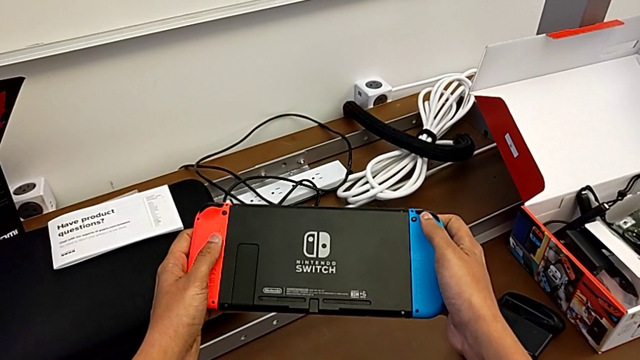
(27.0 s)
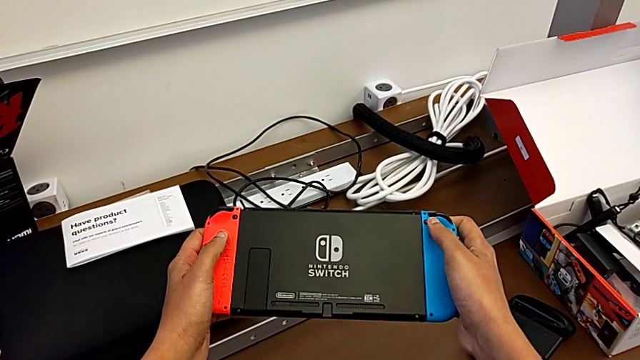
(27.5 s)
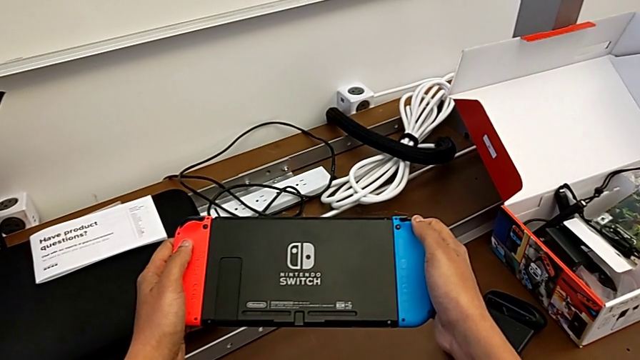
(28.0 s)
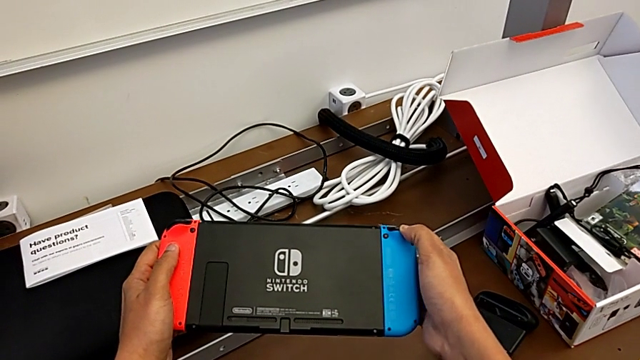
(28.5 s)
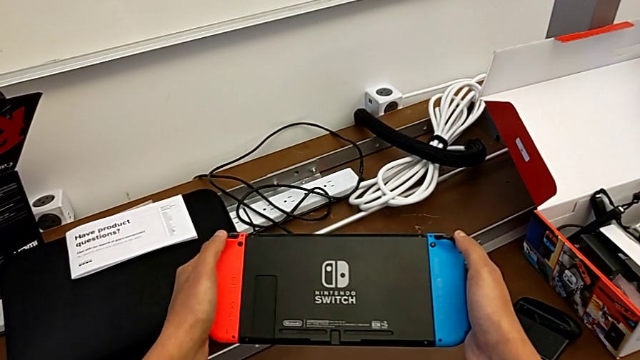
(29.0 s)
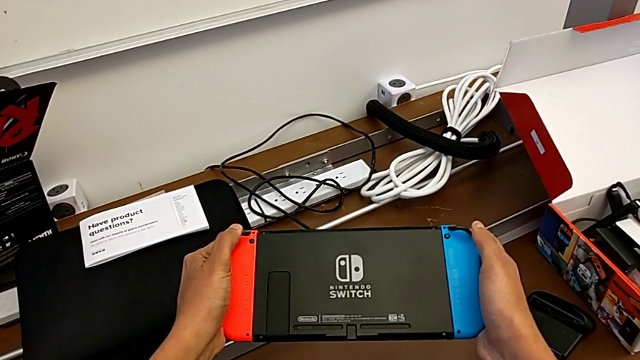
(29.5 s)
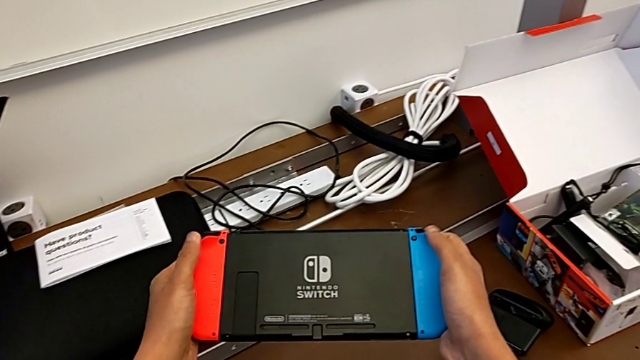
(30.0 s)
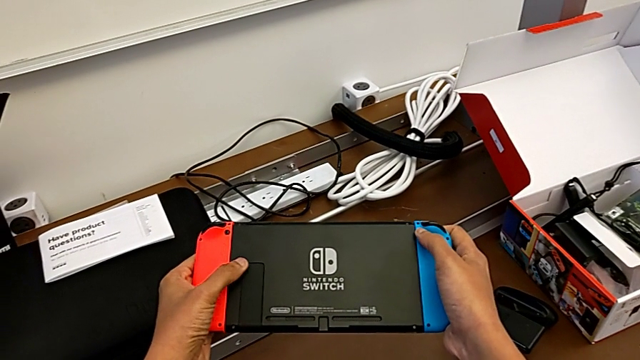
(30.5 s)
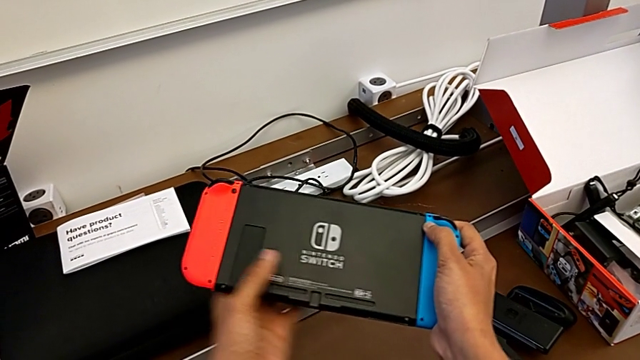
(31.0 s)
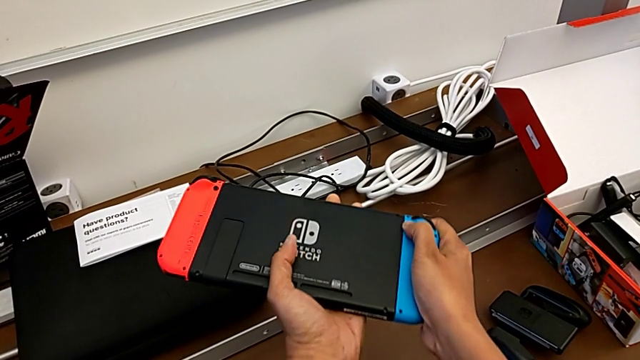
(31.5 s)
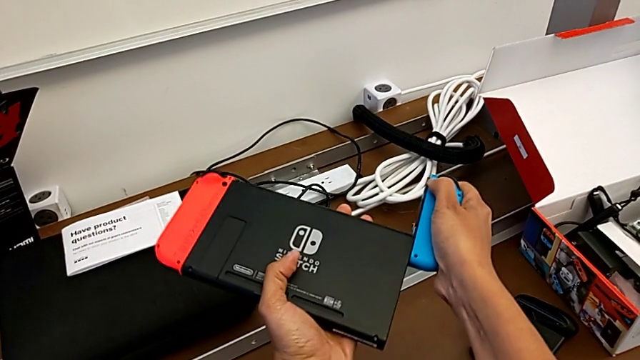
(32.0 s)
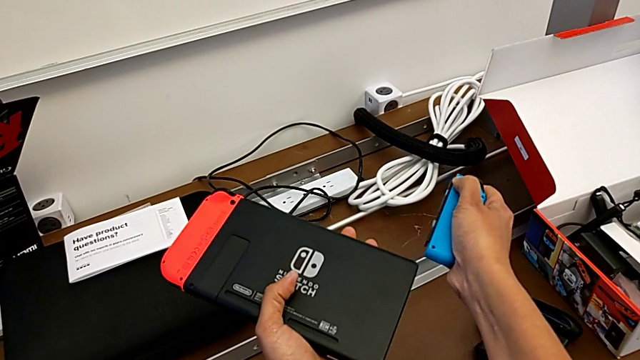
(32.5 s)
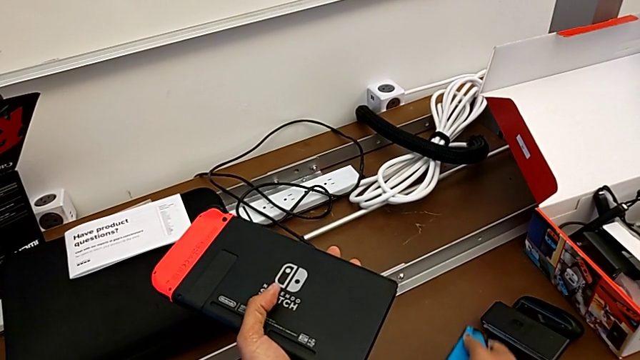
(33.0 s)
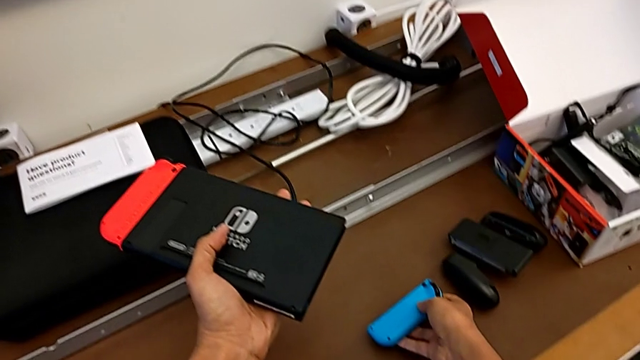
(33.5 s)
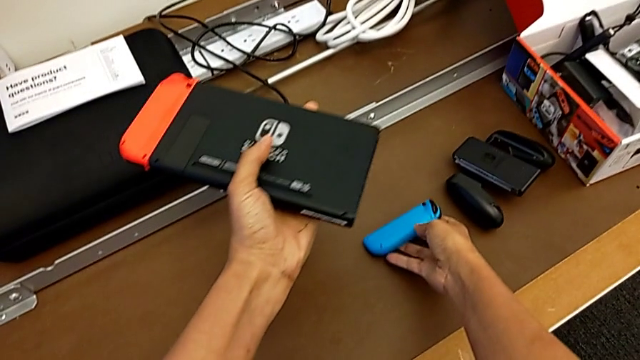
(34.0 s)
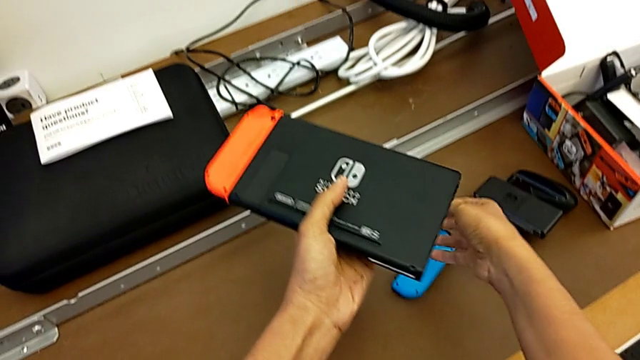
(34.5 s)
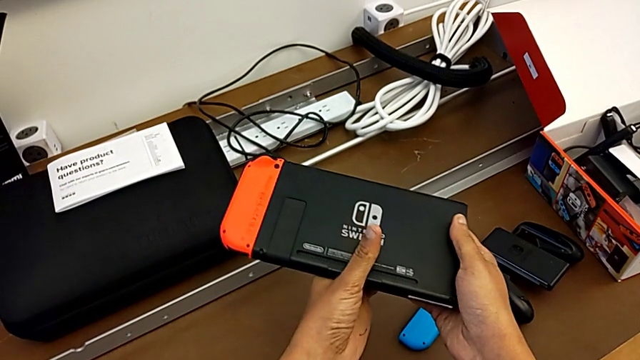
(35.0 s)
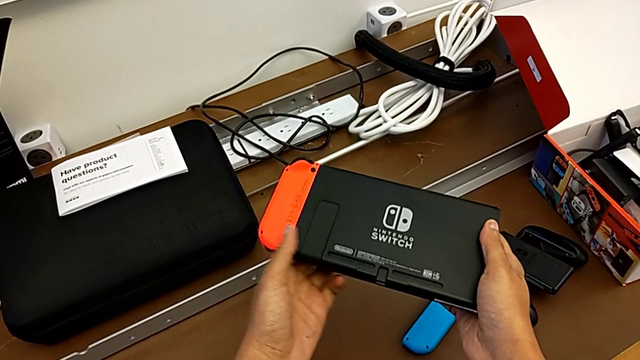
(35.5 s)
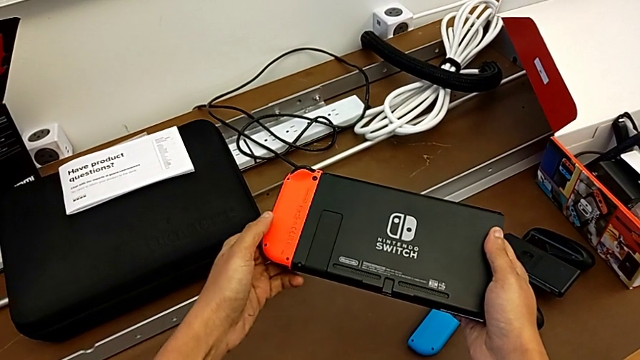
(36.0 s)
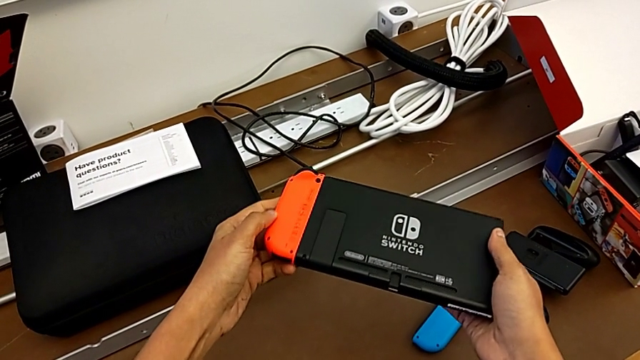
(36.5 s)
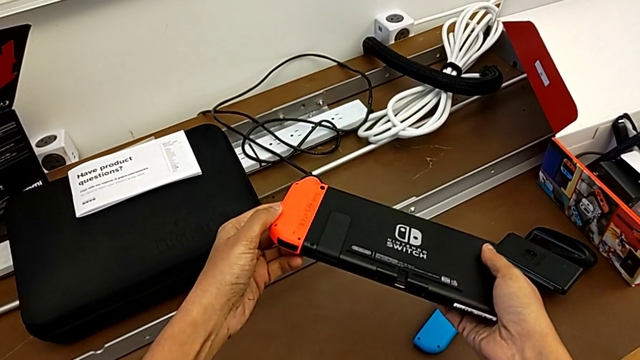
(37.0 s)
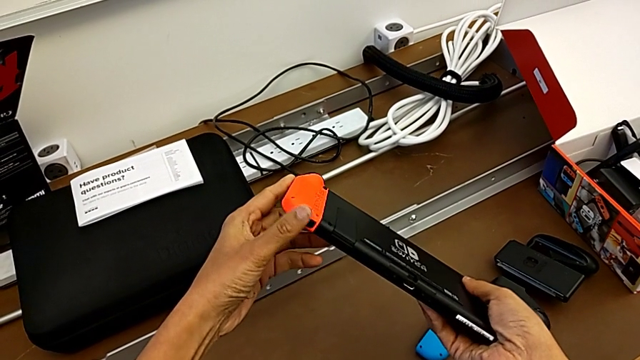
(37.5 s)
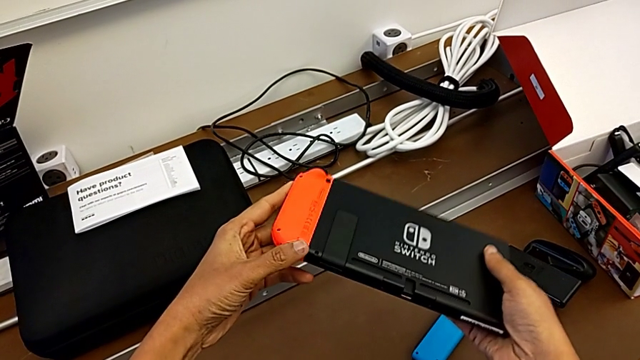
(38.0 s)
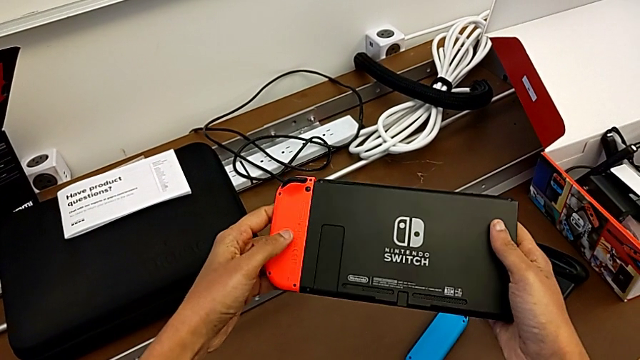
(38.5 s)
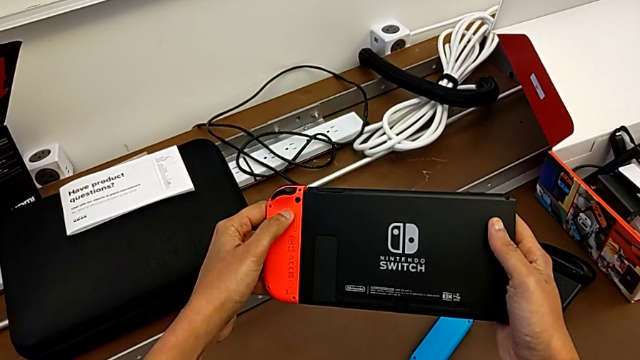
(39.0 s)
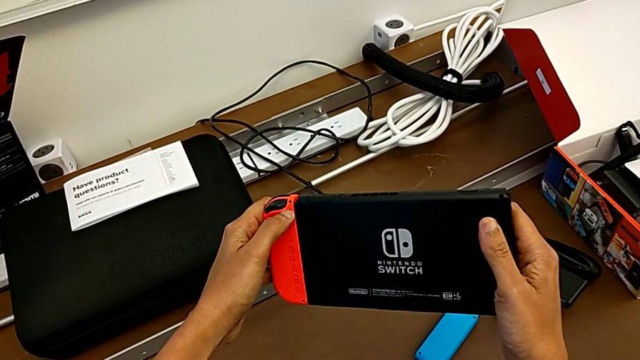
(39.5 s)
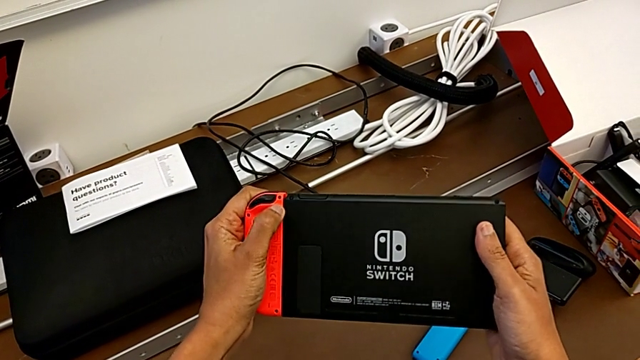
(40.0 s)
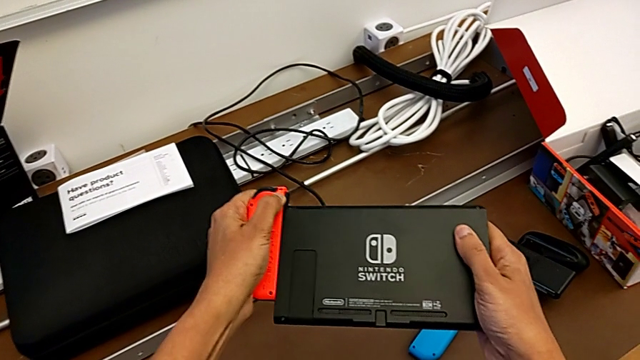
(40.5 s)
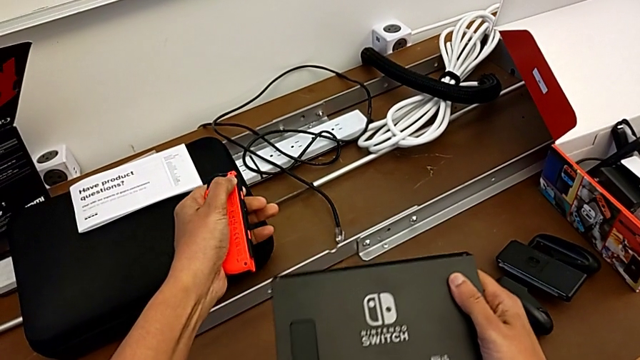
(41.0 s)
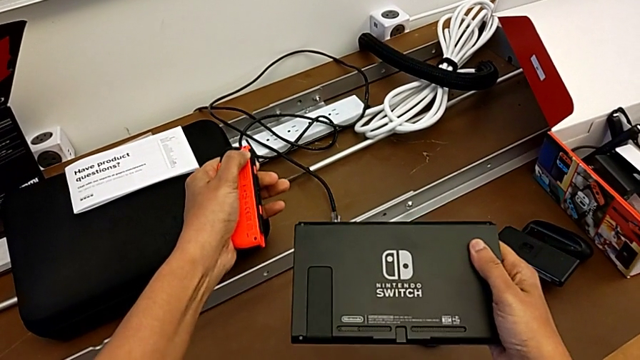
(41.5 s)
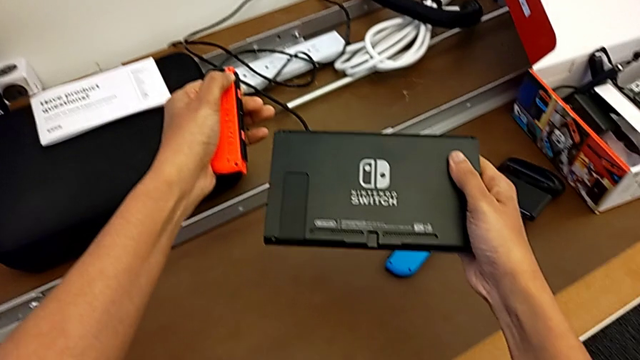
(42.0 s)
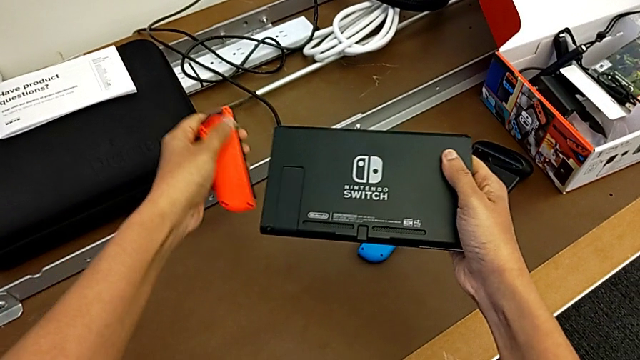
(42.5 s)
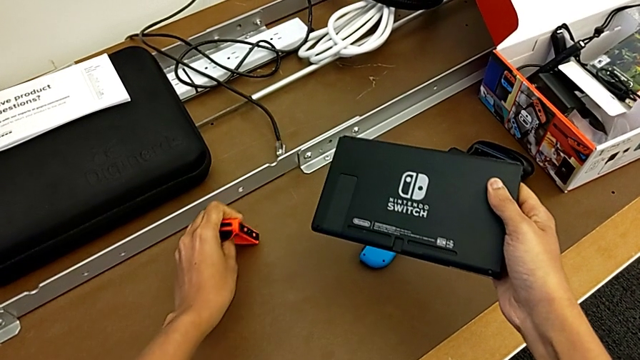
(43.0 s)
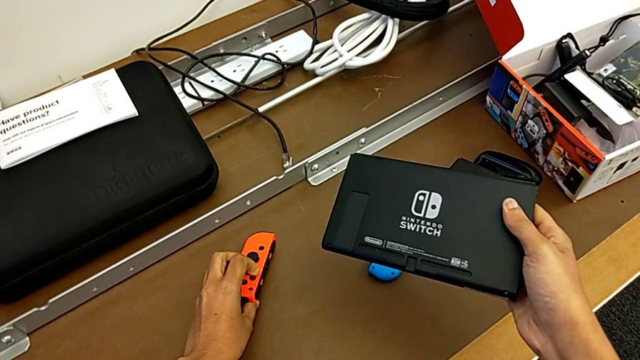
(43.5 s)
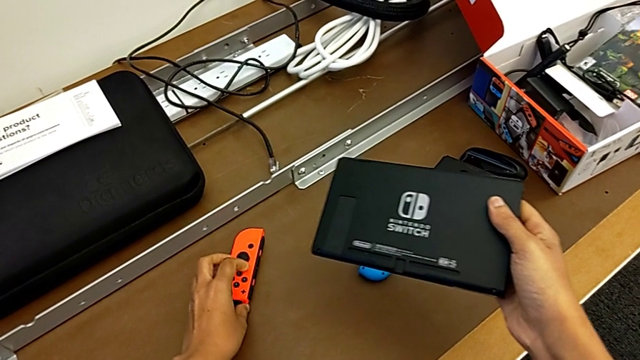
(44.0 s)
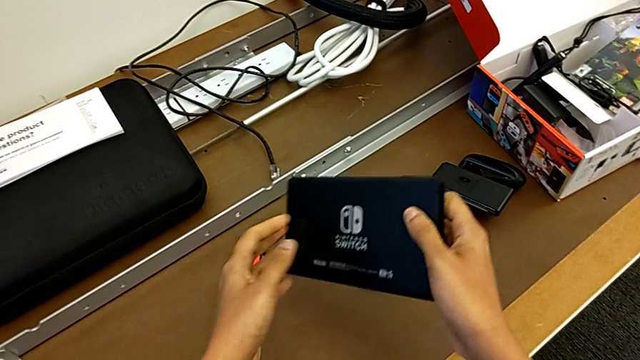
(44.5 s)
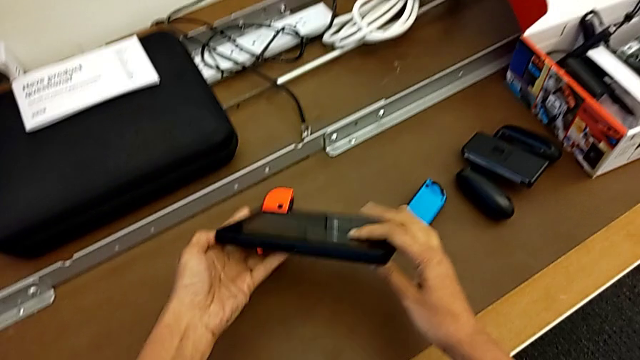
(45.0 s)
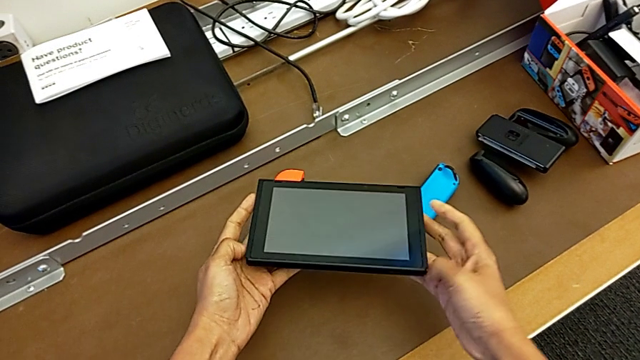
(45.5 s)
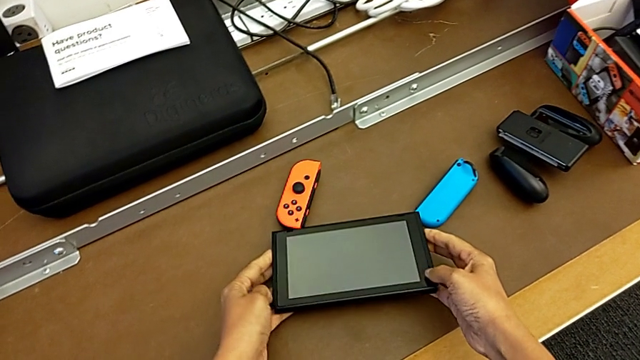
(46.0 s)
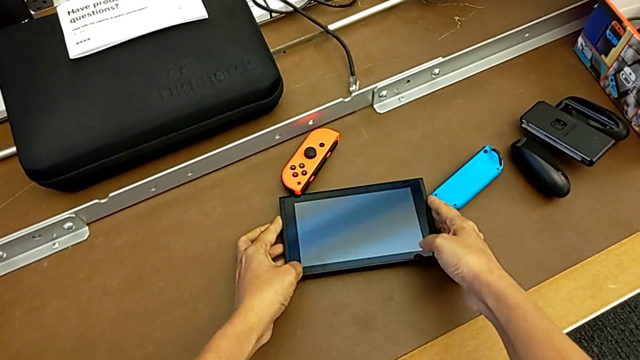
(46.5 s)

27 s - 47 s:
The camera wearer is removing the blue and red joy-con controllers of the Nintendo Switch. They press the blue Joy-Con controller, withdraw the blue Joy-Con controller, place the blue Joy-Con controller, inspect the Nintendo Switch, press the red Joy-Con controller, withdraw the red Joy-Con controller, place the red Joy-Con controller, flip the Nintendo Switch and place the Nintendo Switch.

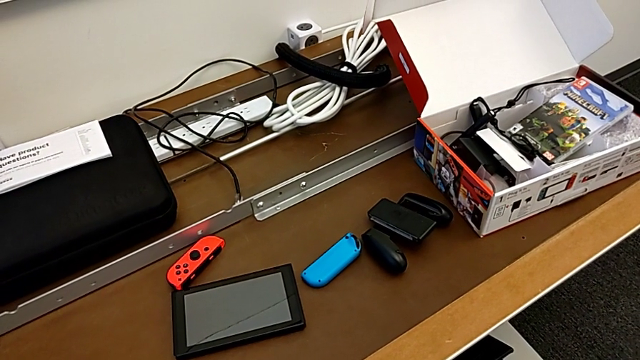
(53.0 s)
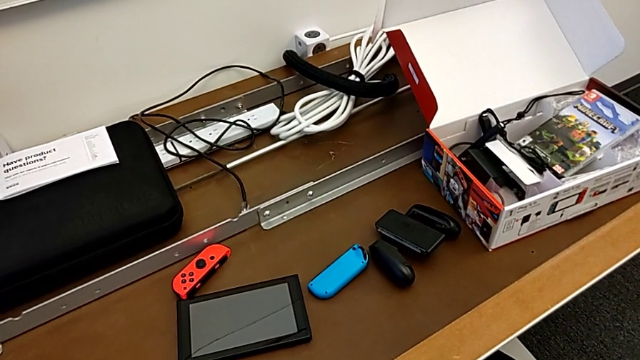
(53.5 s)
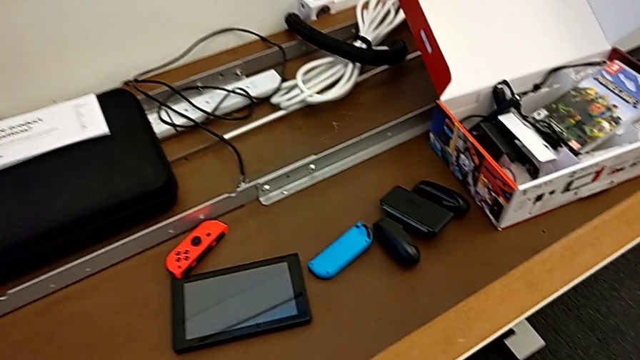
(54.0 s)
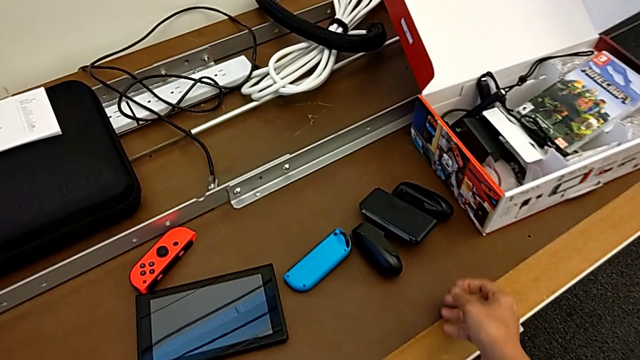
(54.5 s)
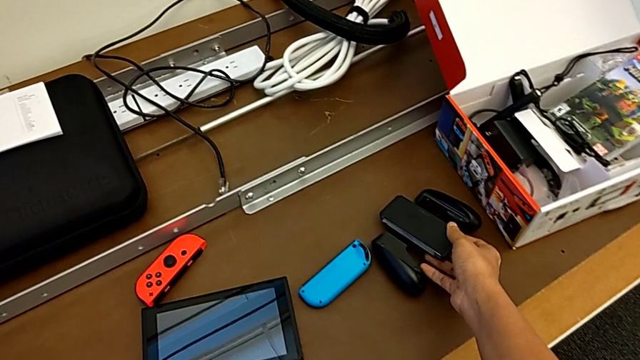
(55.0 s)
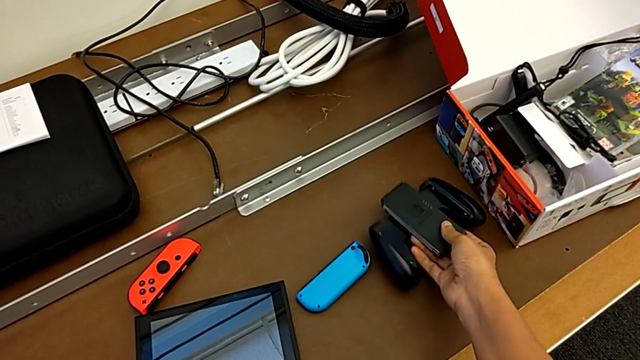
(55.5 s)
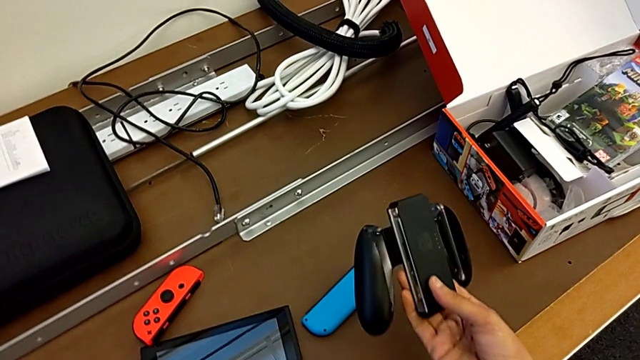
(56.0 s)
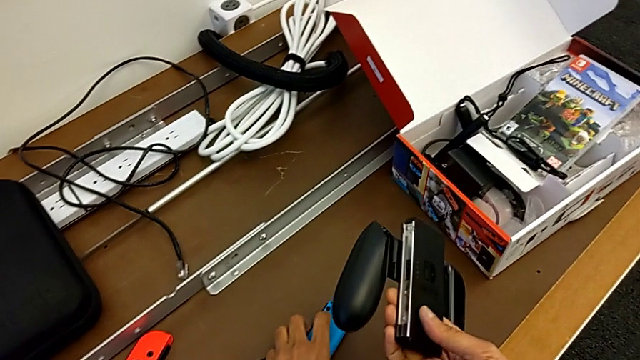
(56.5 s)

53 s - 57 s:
The camera wearer is installing the blue joy-con controller into the comfort grip. They grab the comfort grip.
